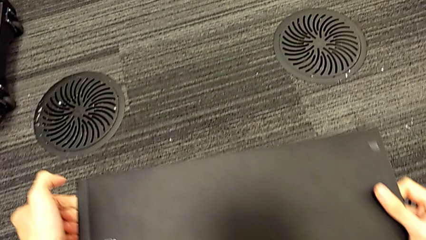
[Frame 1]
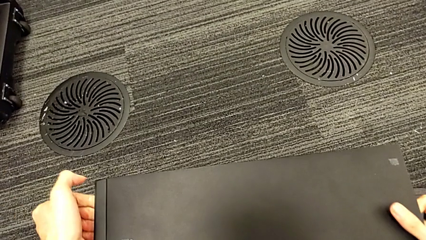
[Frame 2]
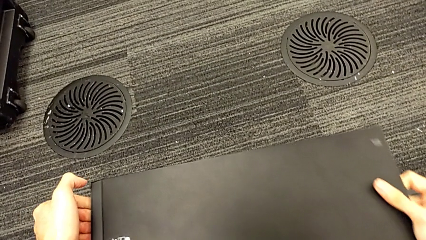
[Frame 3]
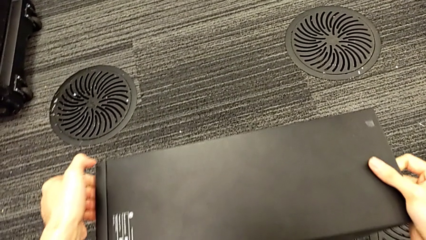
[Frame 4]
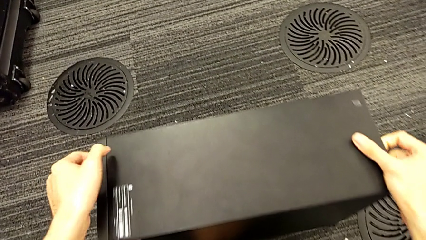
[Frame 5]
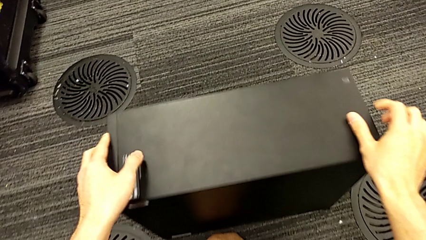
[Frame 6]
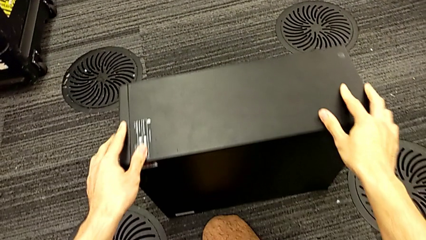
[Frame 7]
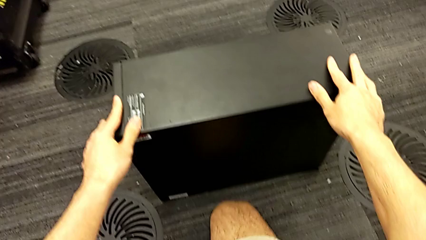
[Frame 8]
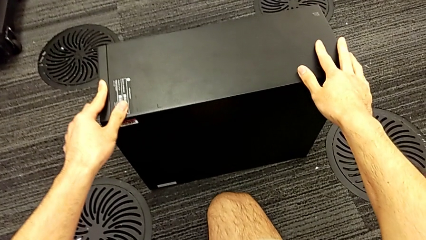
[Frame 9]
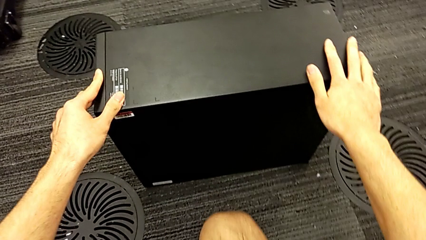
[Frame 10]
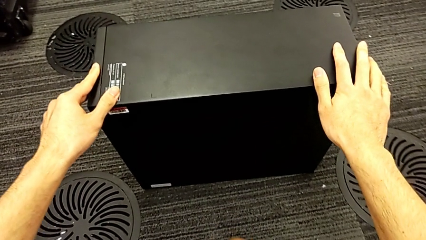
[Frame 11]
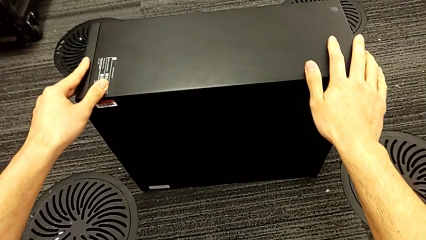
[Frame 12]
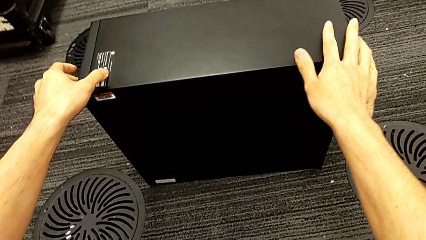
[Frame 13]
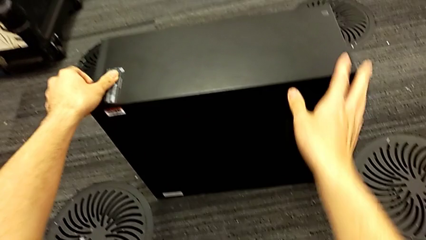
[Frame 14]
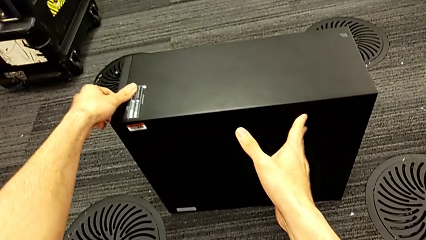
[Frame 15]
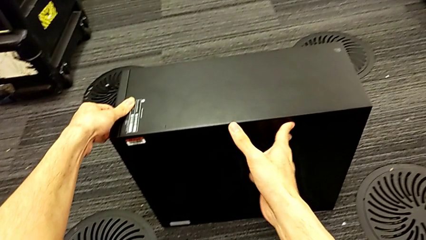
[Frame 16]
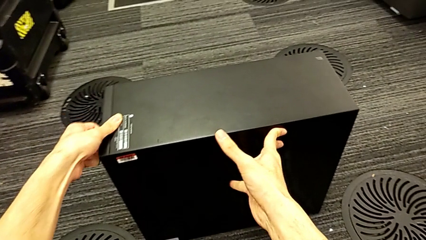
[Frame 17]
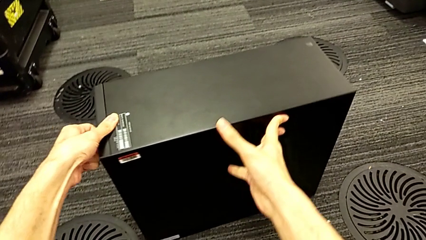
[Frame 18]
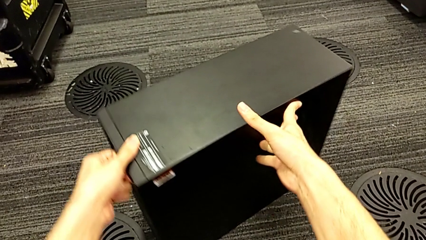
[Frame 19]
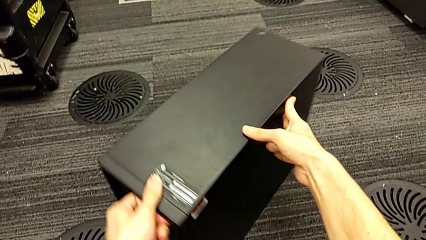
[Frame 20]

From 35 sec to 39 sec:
The camera wearer is unplugging the computer's cables. They keep placing the computer tower.

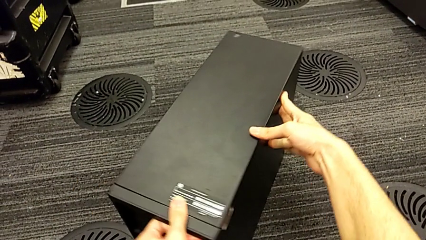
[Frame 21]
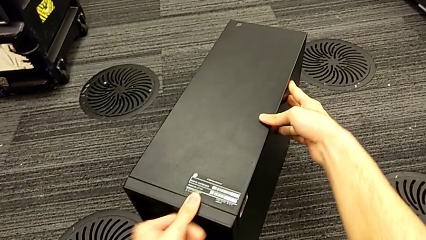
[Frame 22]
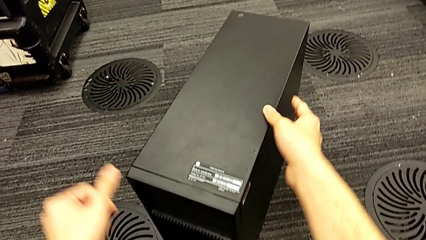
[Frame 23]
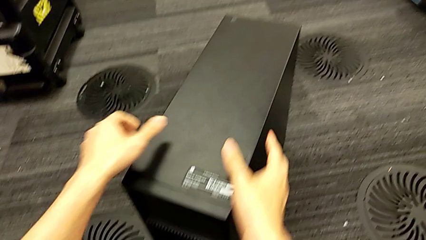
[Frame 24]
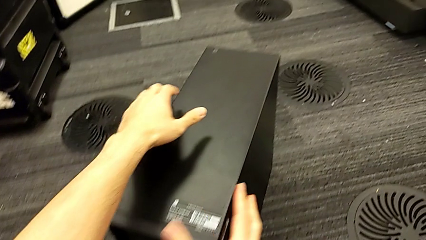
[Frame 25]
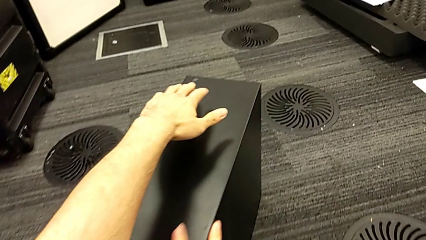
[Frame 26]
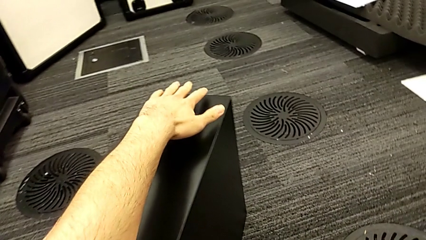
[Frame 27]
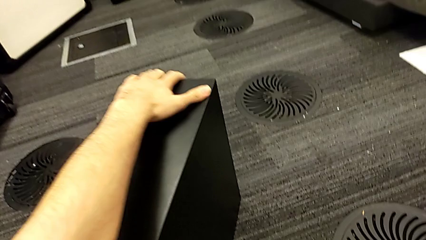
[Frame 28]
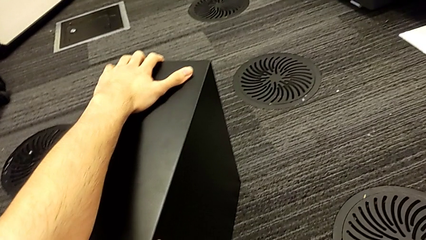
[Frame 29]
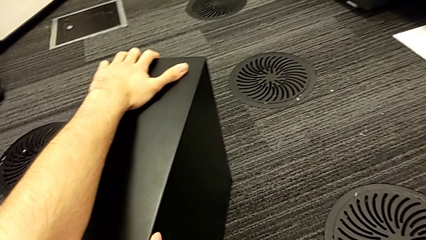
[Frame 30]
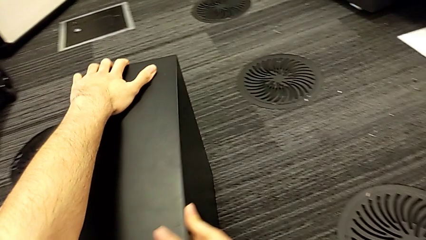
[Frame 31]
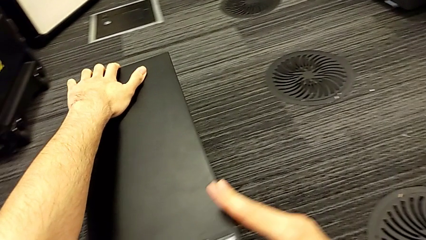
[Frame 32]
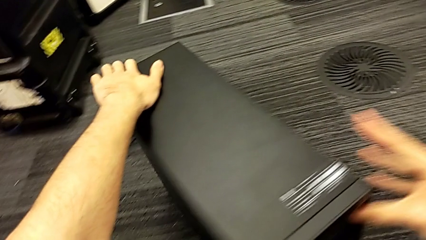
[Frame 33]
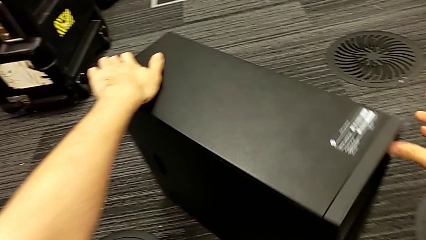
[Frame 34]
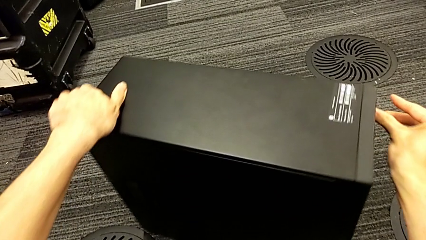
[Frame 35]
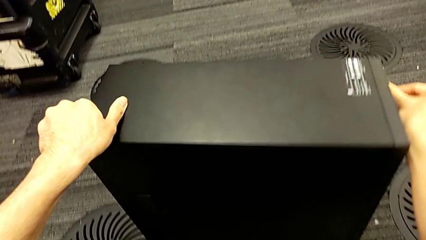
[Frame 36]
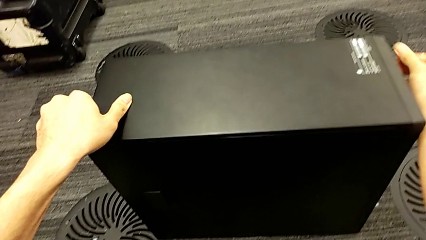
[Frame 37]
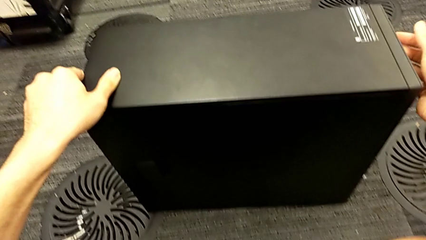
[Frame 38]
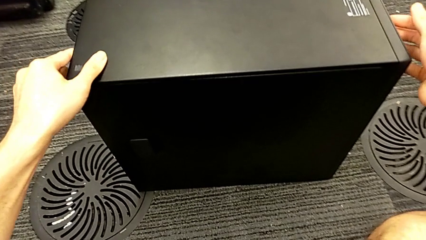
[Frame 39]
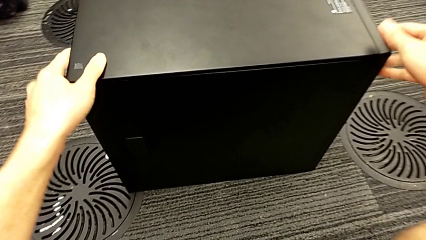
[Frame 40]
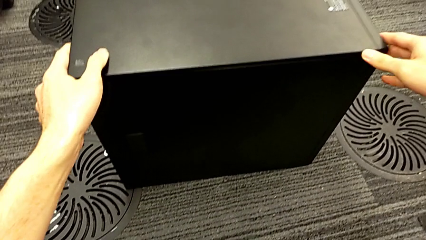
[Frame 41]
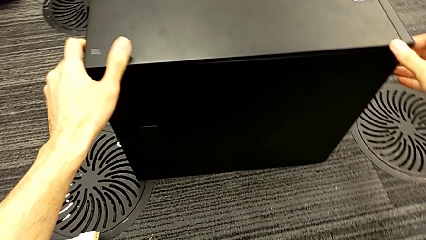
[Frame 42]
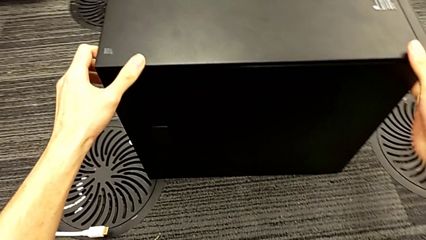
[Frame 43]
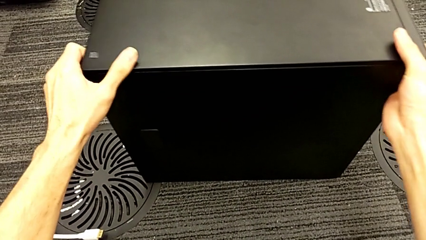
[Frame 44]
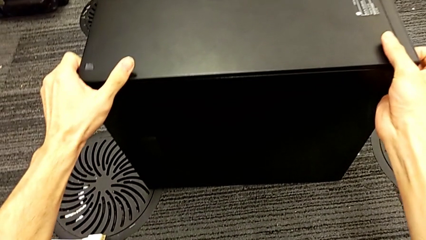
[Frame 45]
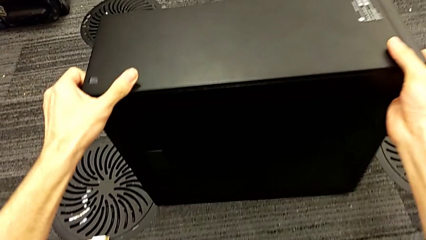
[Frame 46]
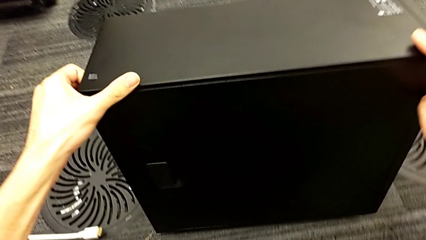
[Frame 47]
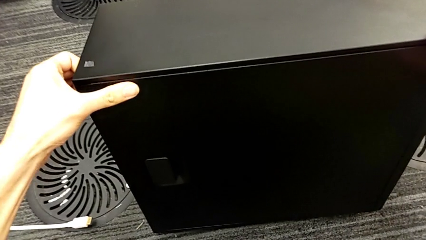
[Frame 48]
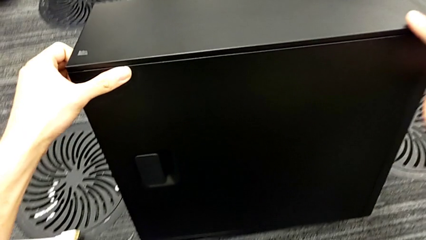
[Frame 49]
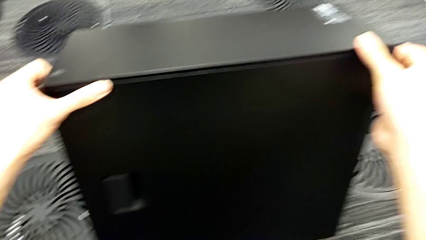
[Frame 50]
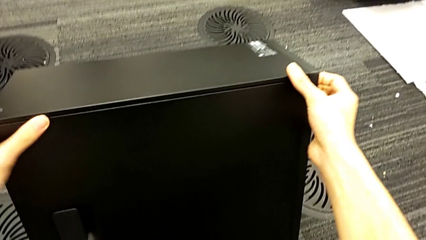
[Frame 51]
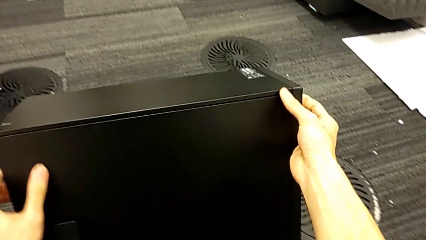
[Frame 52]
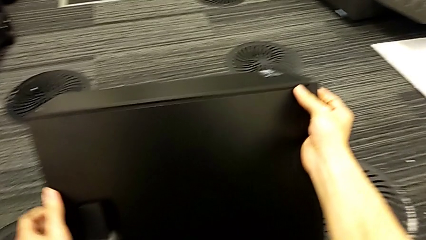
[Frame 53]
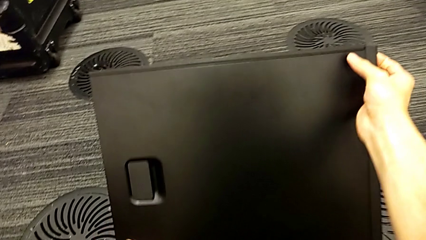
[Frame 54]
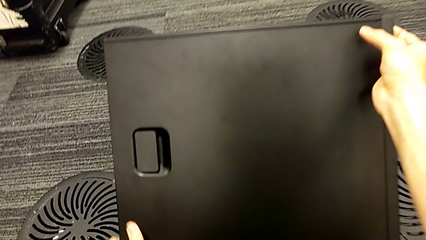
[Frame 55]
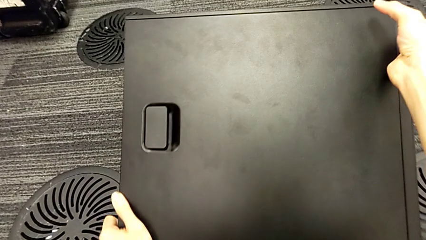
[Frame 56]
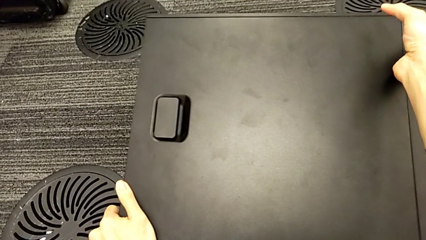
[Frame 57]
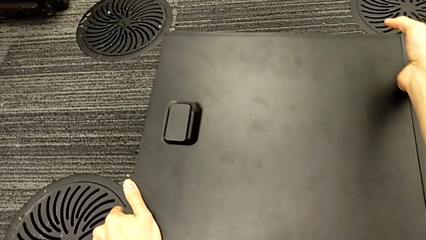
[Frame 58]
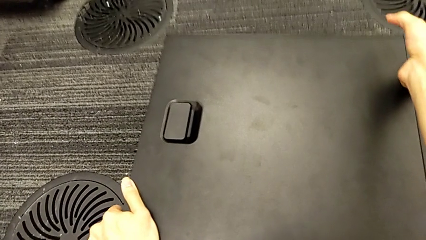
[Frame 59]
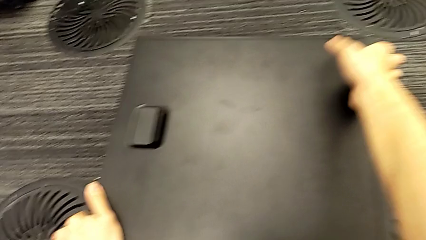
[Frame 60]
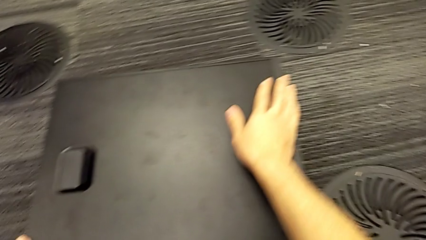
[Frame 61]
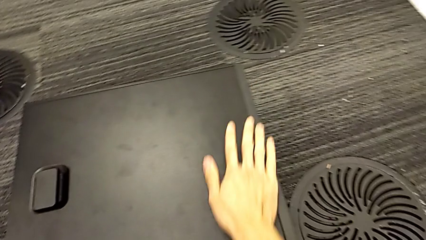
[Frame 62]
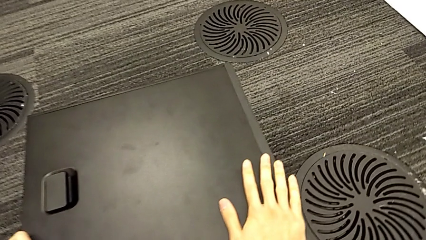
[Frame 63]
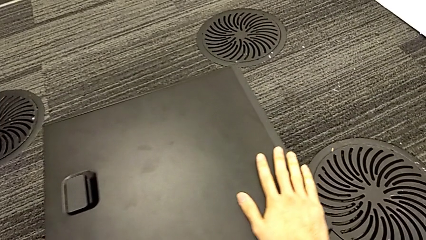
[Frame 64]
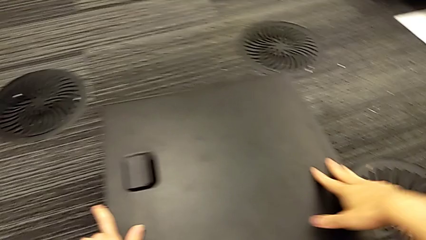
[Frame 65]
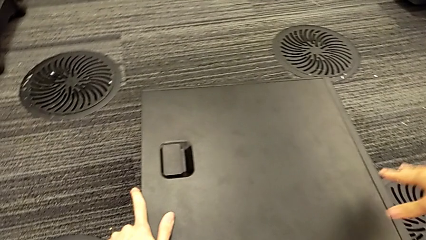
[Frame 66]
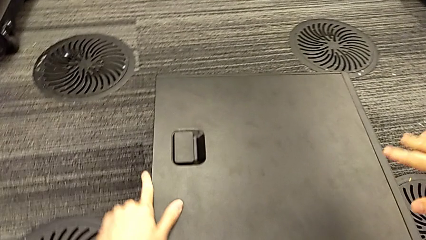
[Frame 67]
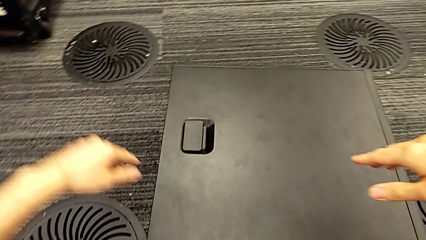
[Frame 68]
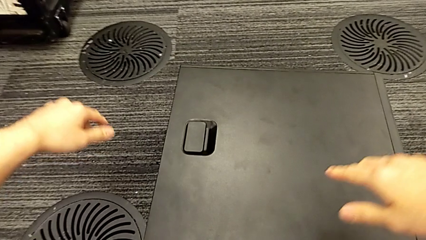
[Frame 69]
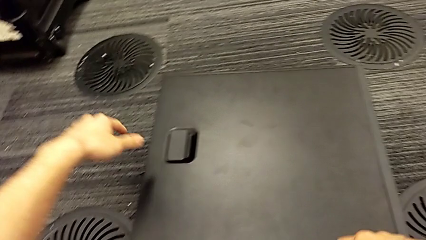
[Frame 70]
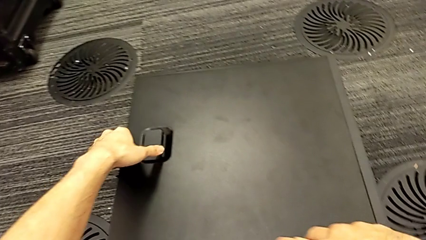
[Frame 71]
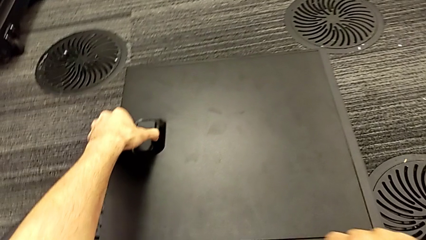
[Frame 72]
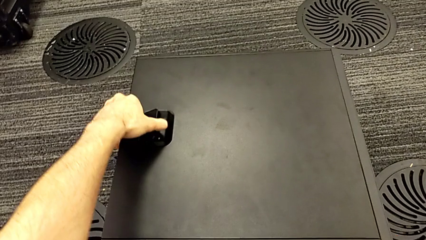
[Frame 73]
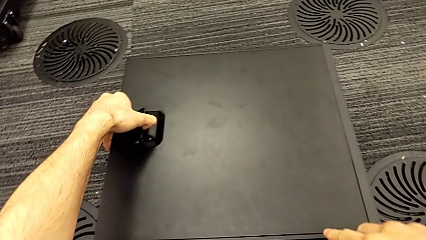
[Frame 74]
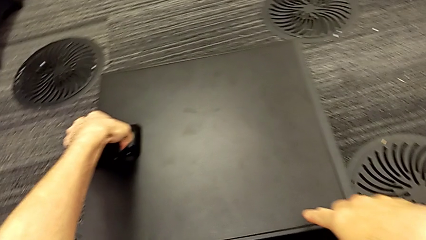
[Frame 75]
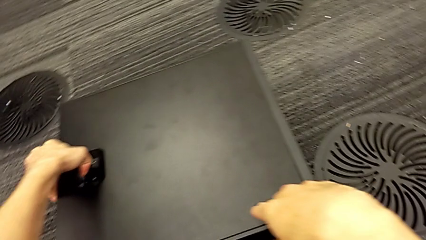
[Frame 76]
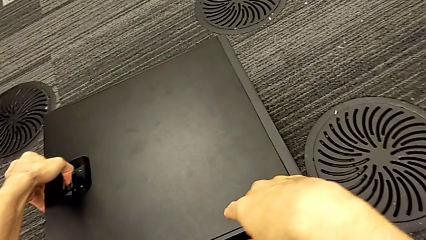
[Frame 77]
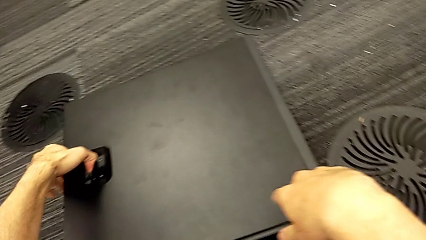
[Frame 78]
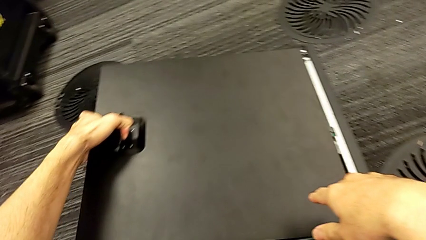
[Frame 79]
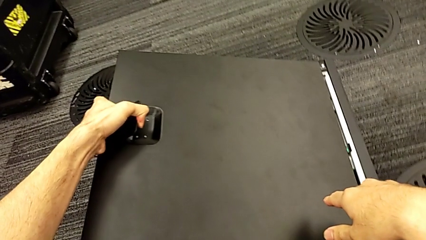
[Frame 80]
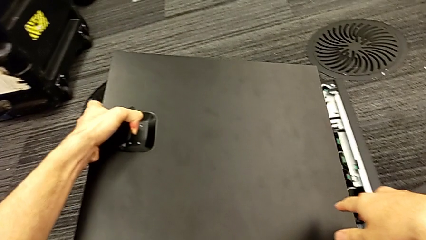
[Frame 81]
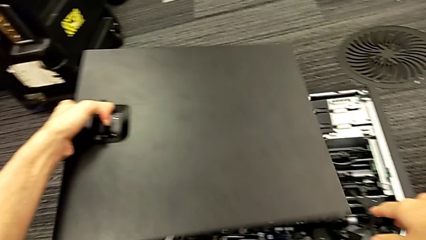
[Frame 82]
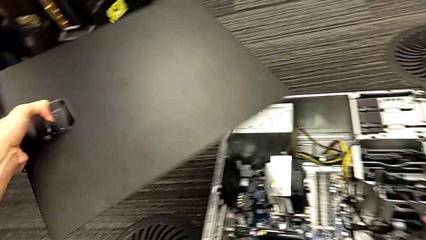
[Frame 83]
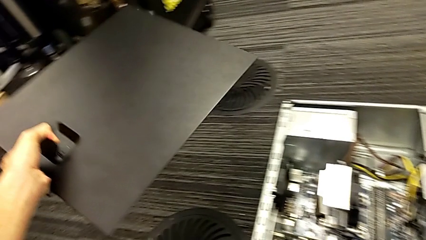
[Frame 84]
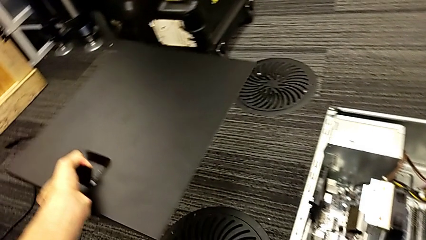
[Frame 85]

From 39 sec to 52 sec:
The camera wearer is opening the black cover of their computer. They rotate the computer tower, flip it and withdraw the cover.
